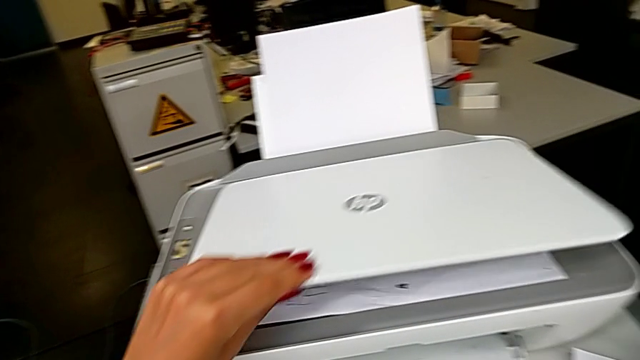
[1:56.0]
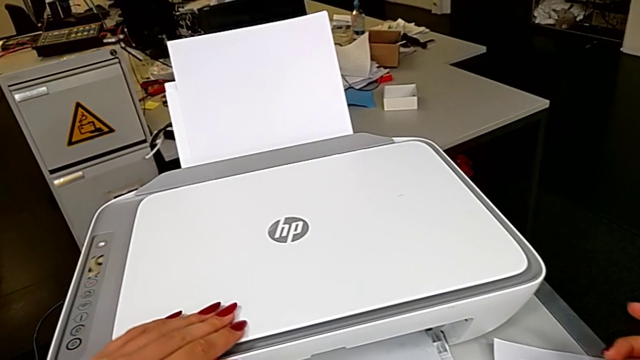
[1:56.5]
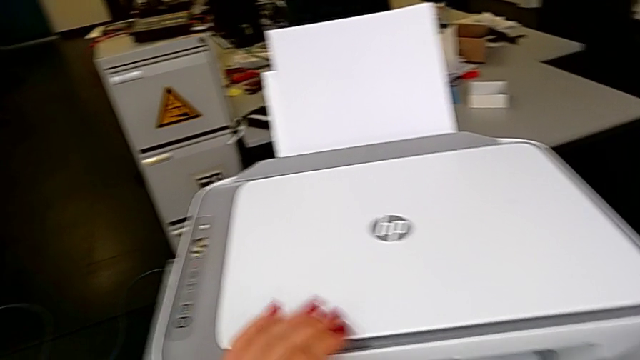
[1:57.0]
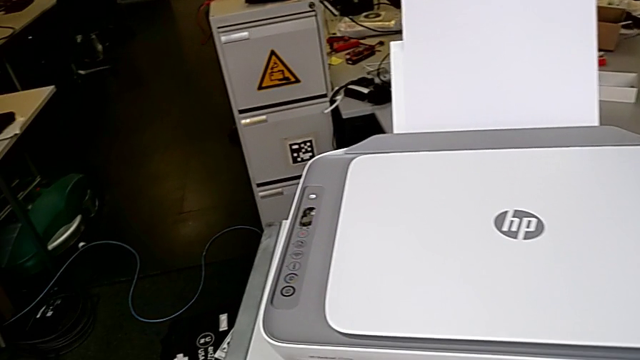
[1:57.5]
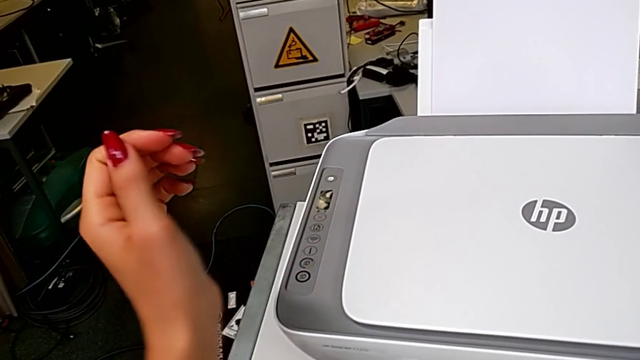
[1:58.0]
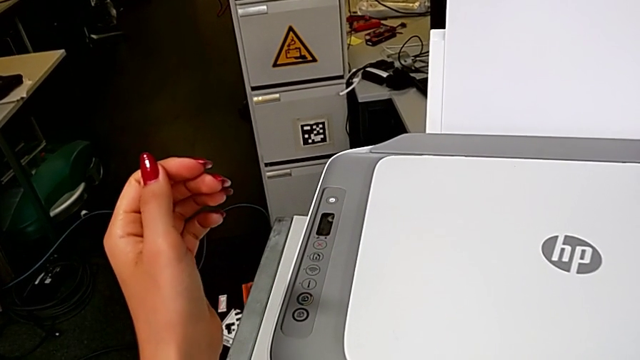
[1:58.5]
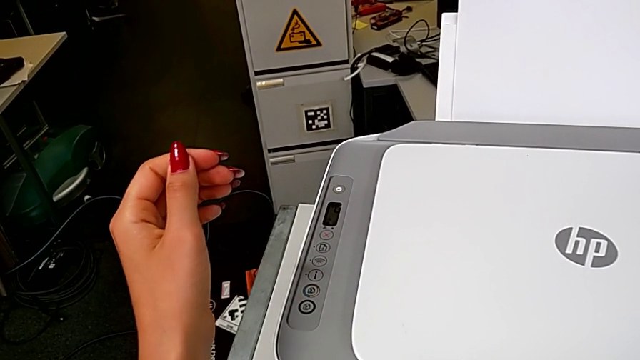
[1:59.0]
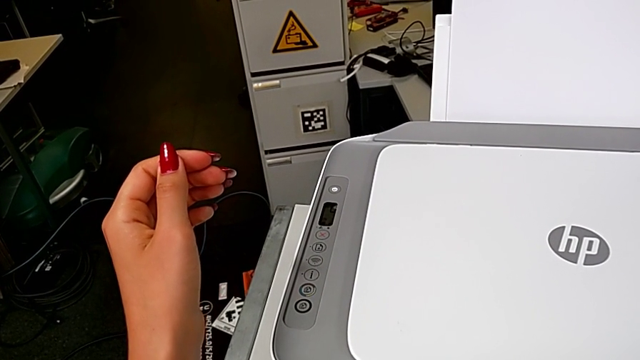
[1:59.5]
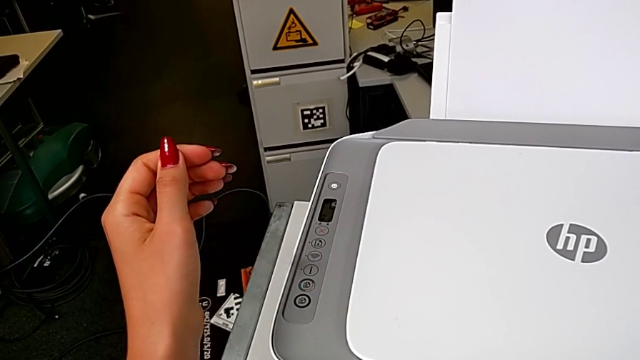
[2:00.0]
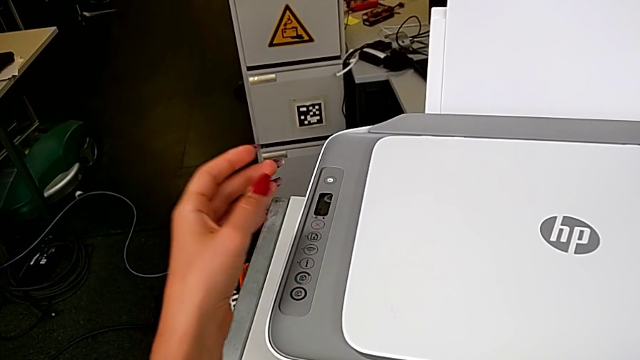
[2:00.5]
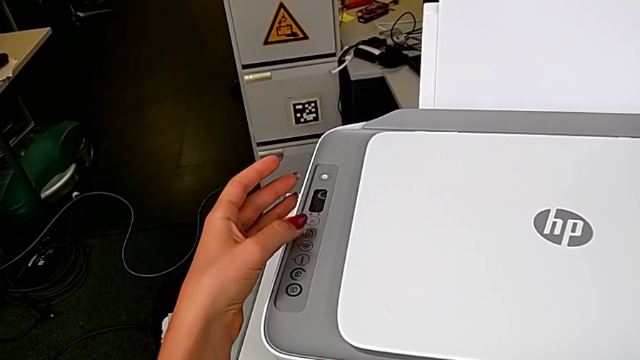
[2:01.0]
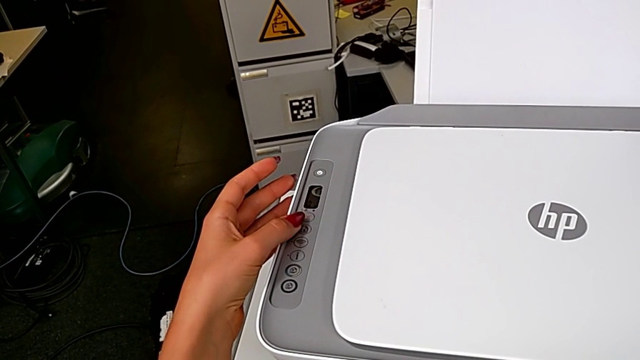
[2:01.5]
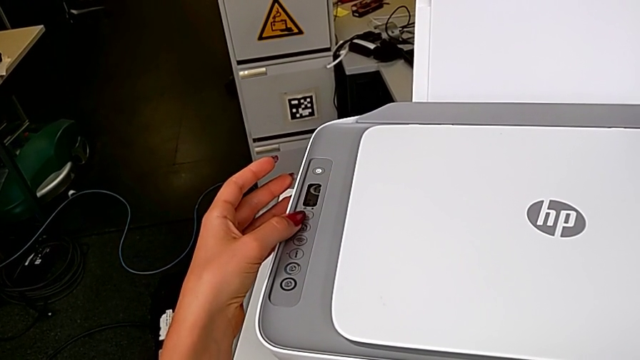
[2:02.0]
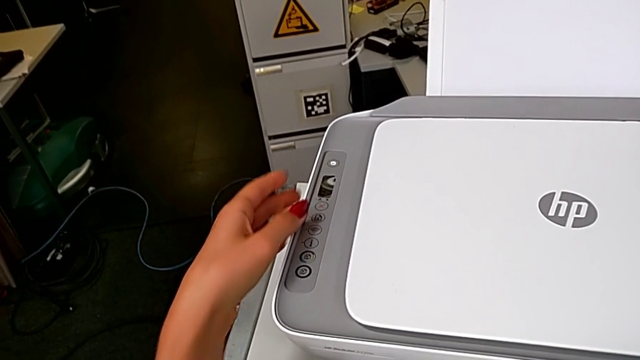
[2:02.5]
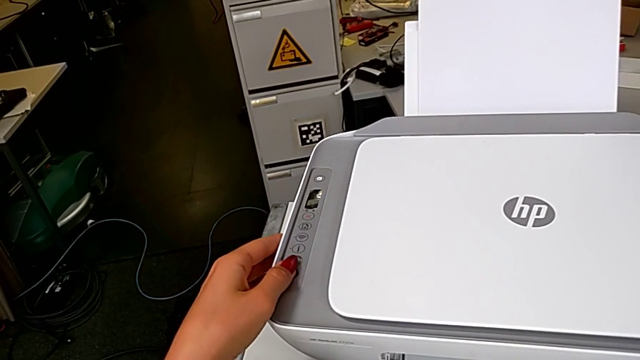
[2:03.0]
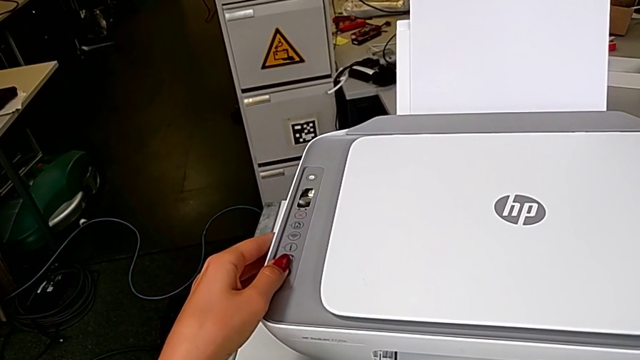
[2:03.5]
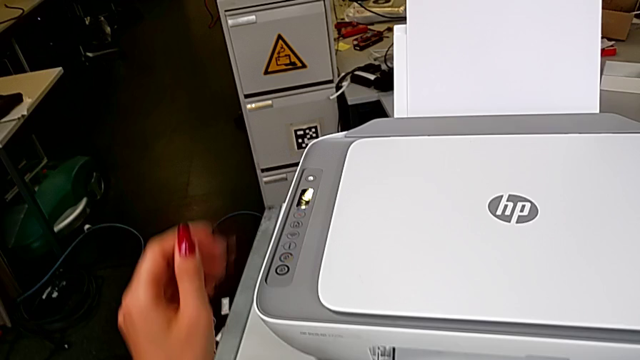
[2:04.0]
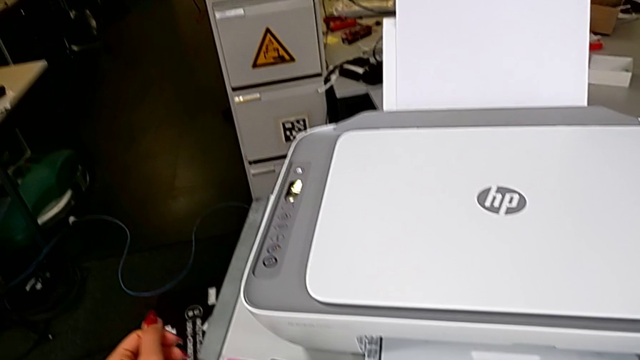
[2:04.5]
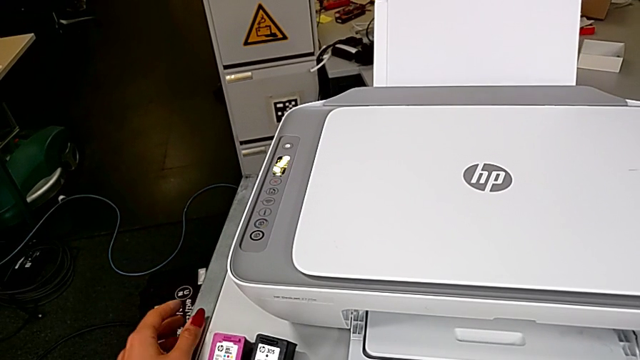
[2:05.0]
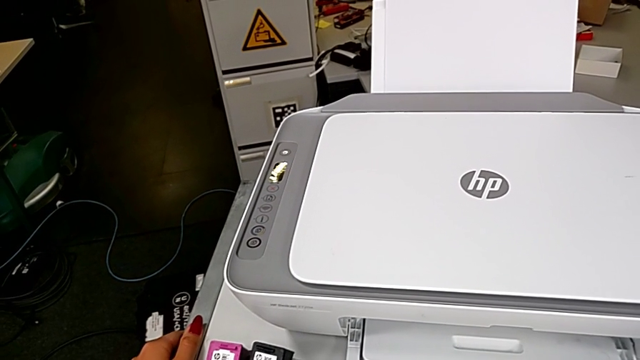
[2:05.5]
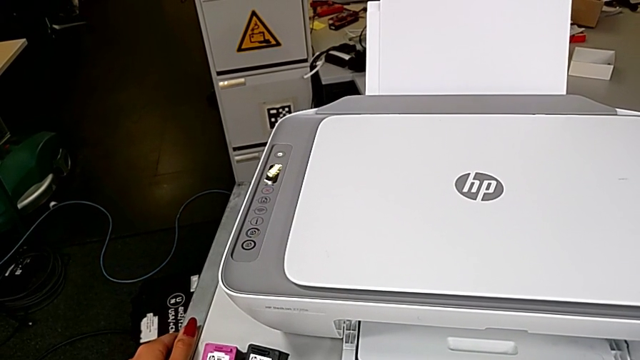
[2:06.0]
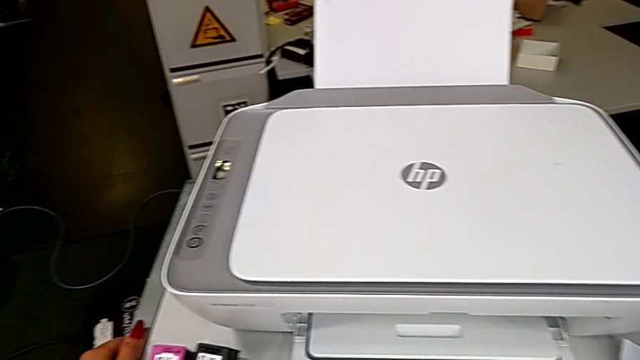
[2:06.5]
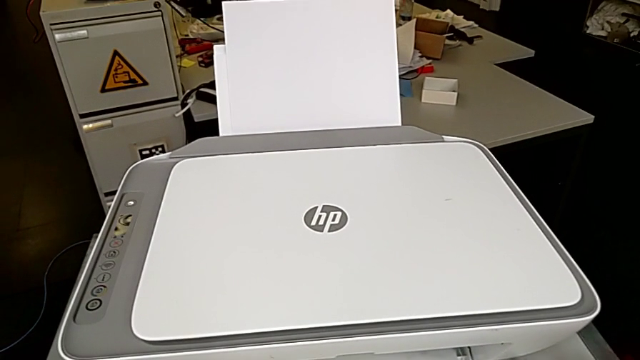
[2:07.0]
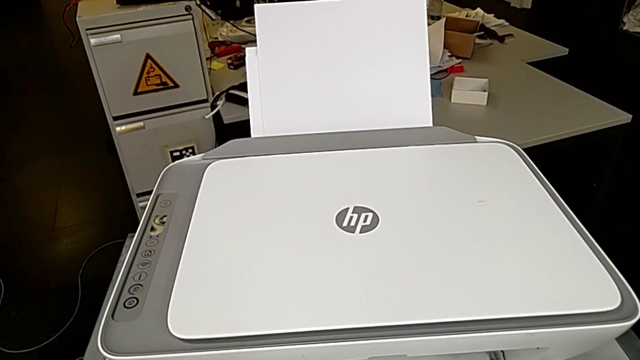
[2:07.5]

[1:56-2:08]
The camera wearer is creating a black and white copy. They click the button.

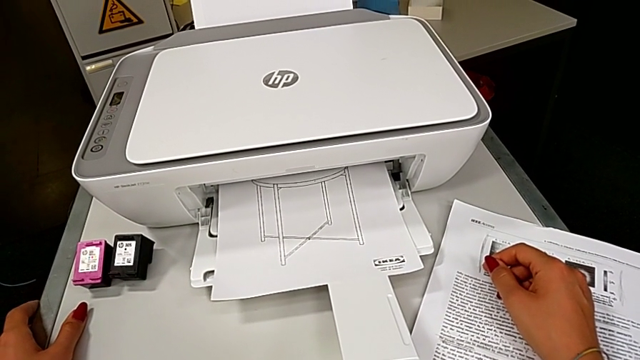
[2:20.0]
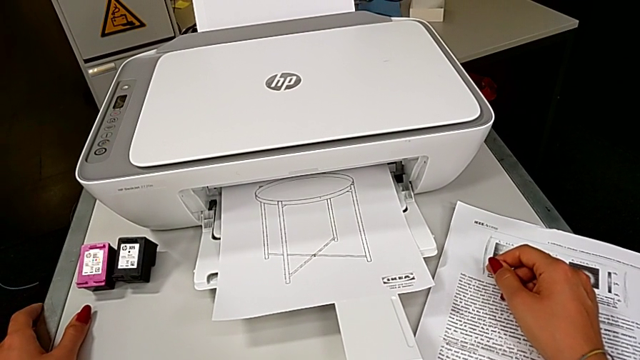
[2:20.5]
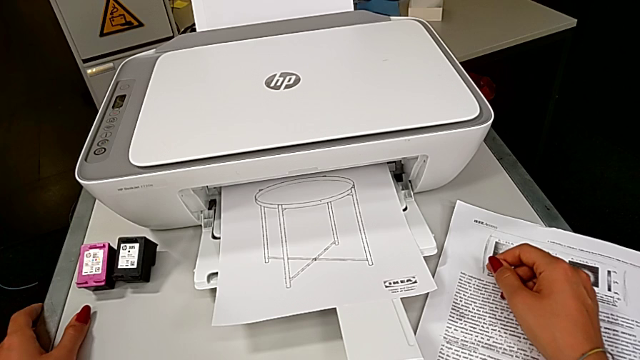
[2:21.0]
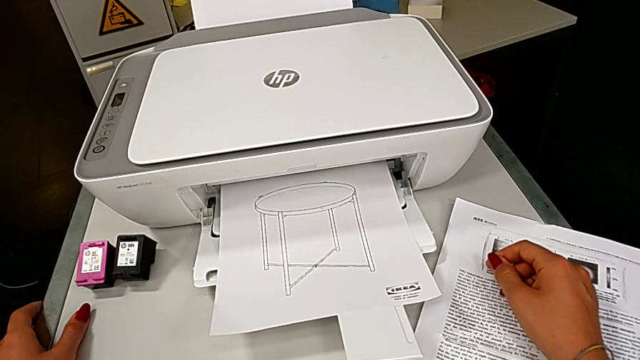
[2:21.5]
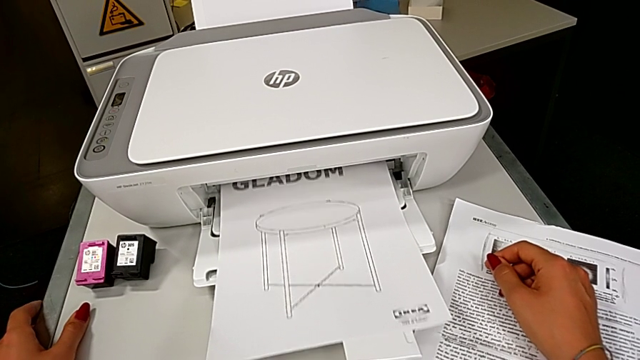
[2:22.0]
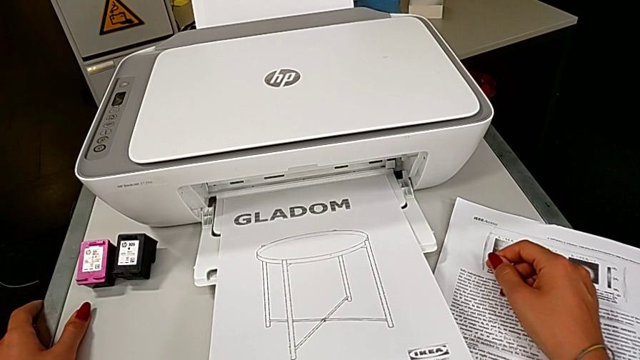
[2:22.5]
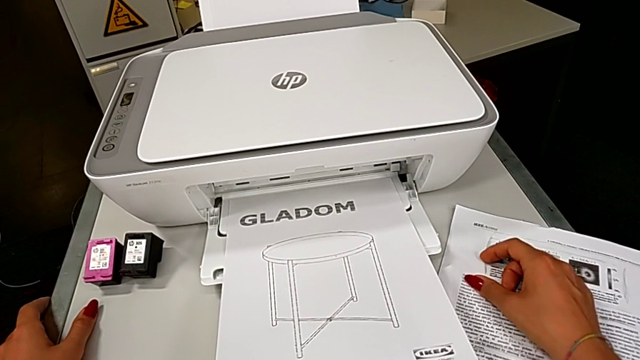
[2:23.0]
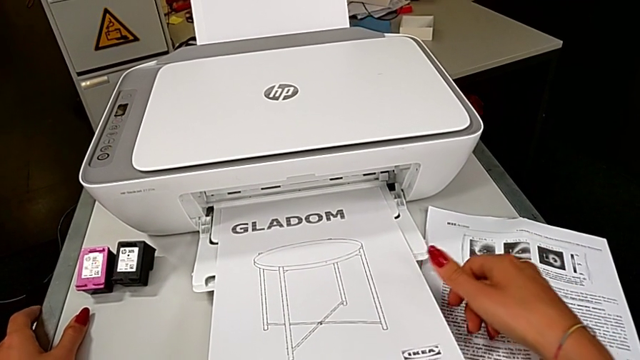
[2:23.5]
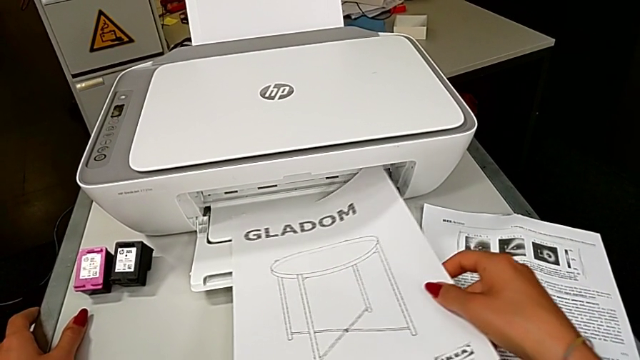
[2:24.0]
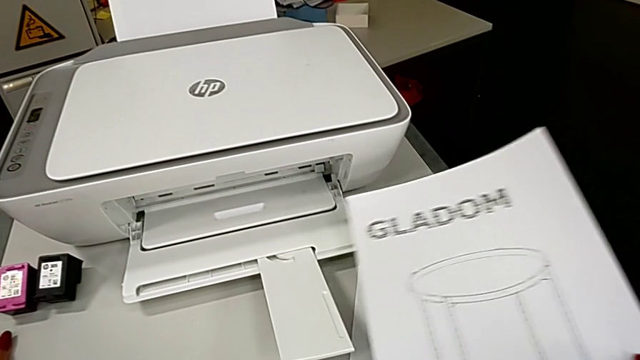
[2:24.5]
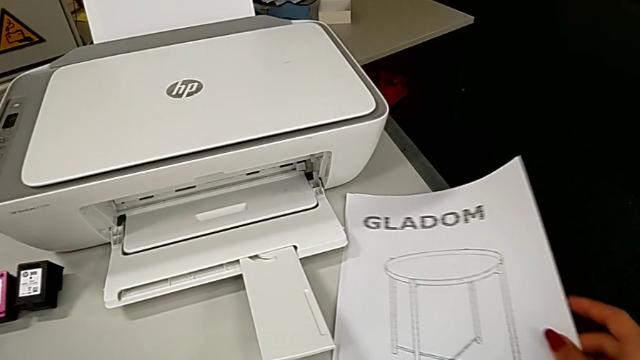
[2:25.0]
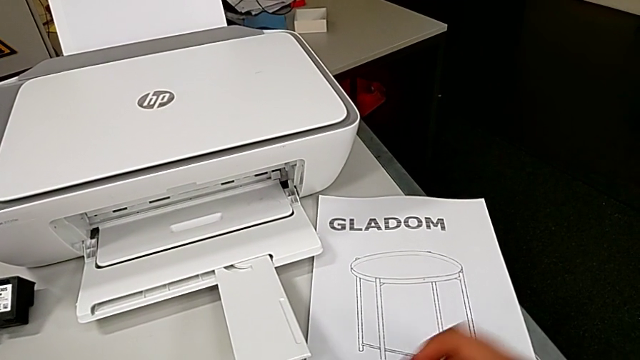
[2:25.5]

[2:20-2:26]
The camera wearer is creating a black and white copy. They lift the copy and grab it.

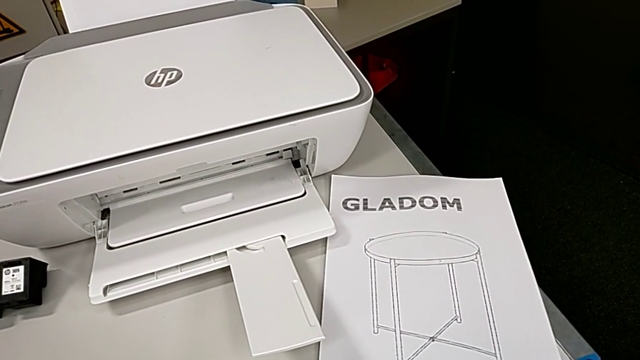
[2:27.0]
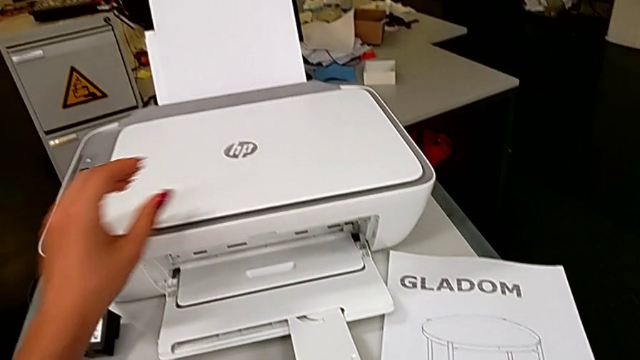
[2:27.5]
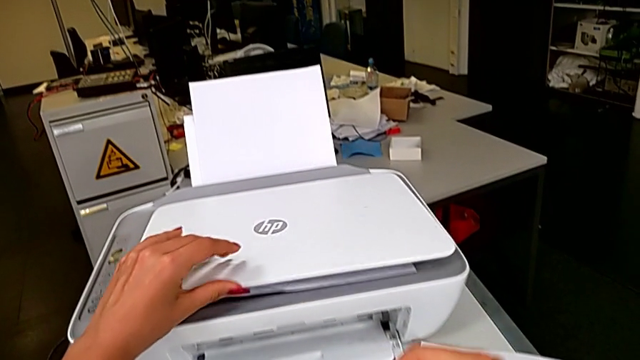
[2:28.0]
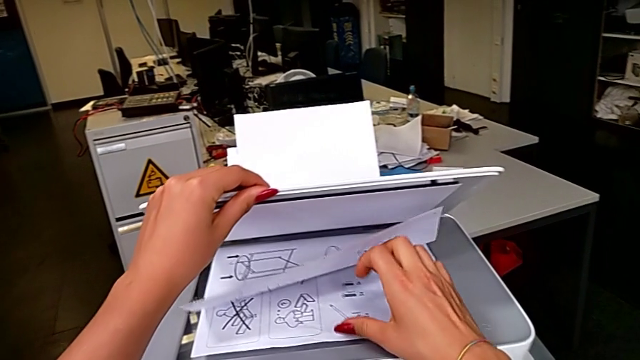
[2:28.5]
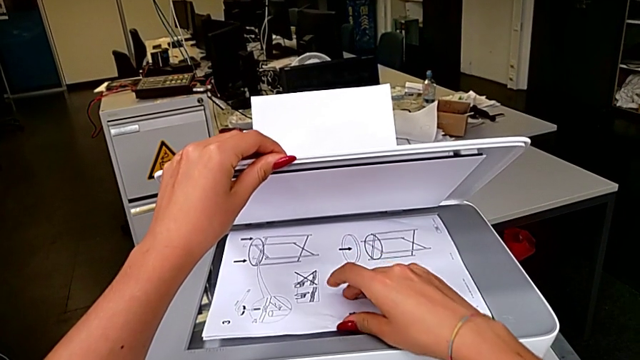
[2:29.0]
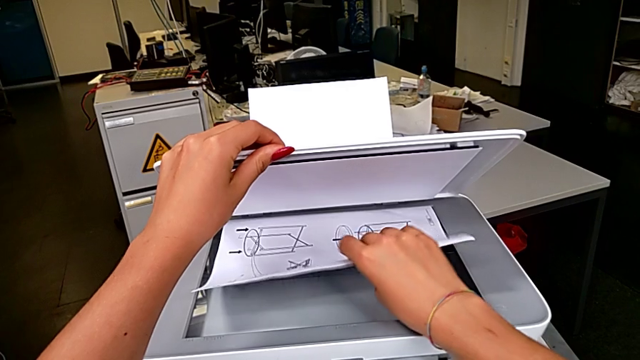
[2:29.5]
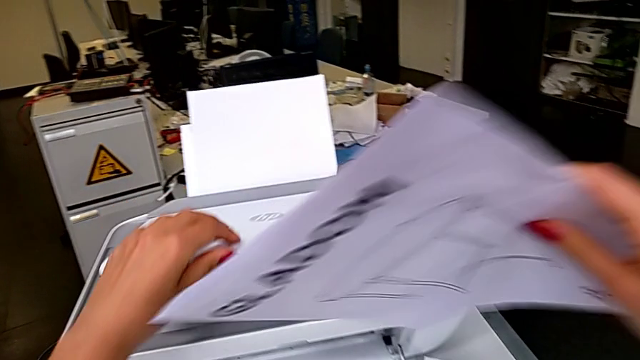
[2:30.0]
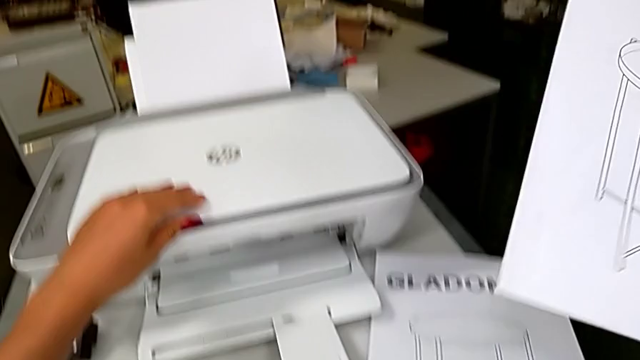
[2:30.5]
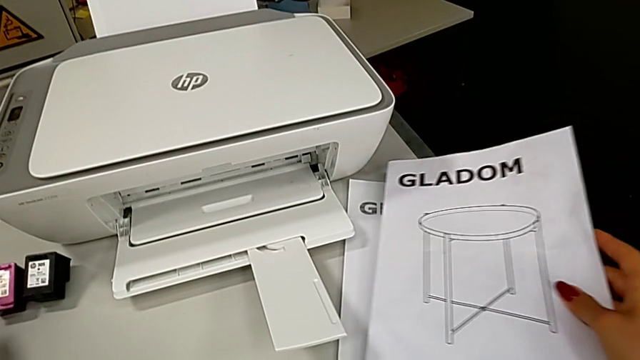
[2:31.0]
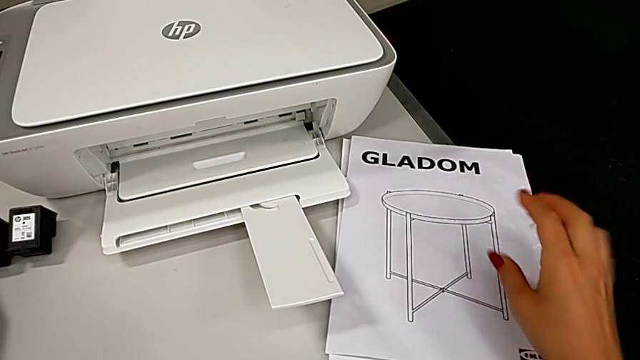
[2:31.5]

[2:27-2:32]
The camera wearer removes the paper from which they copied. They open the copy gate, grab the paper stack, lift it, close the copy gate and drop the paper stack.
